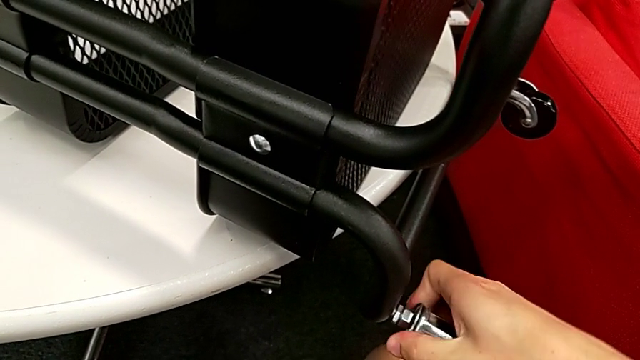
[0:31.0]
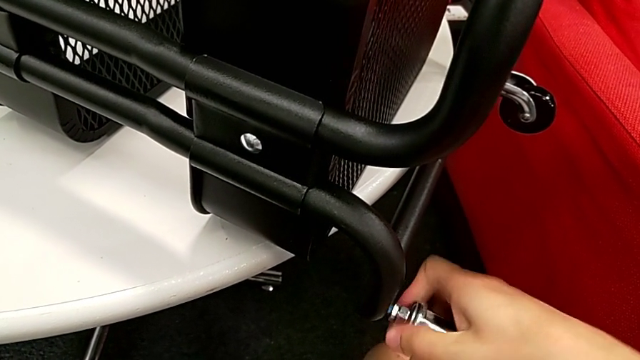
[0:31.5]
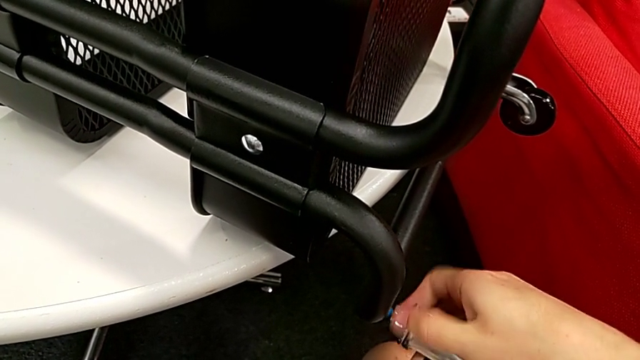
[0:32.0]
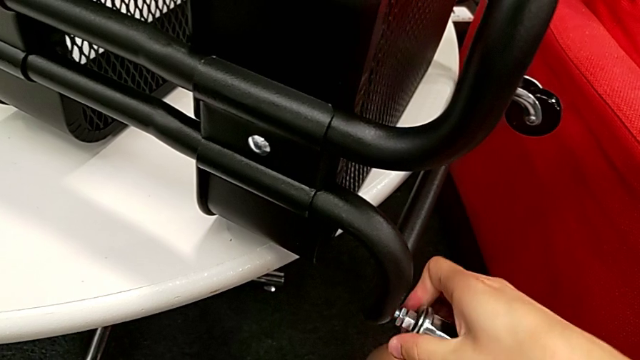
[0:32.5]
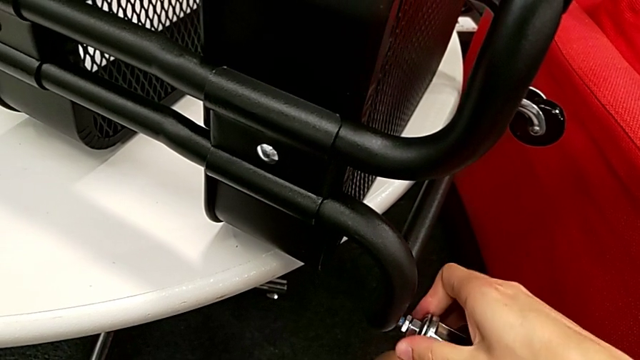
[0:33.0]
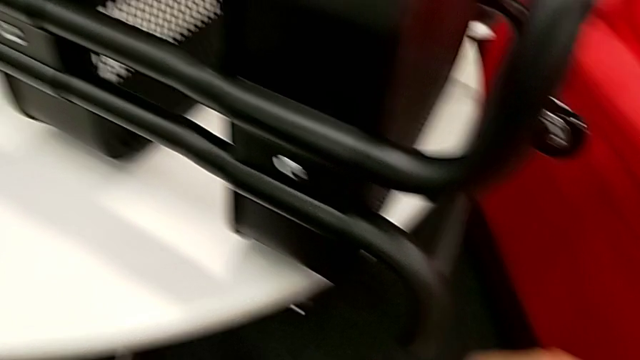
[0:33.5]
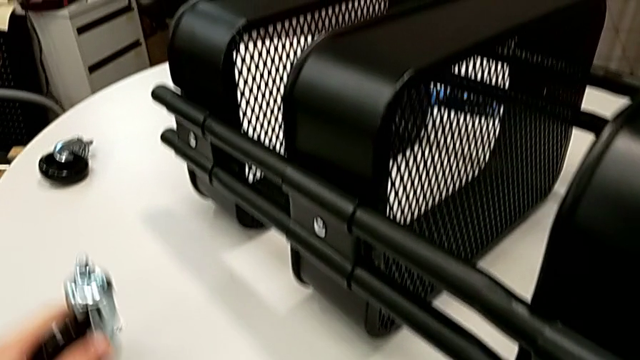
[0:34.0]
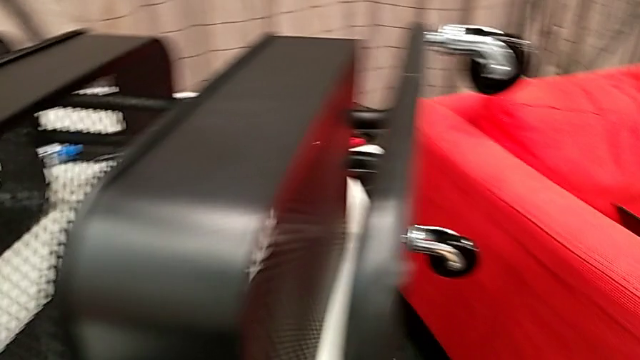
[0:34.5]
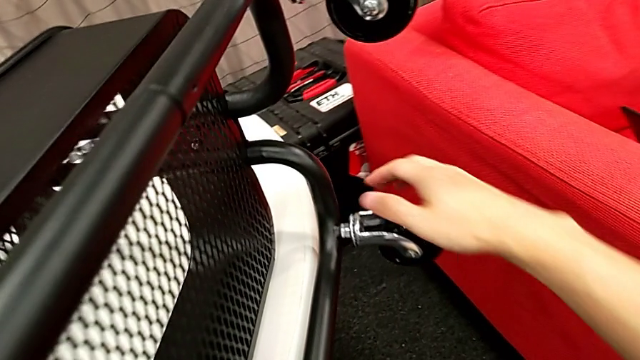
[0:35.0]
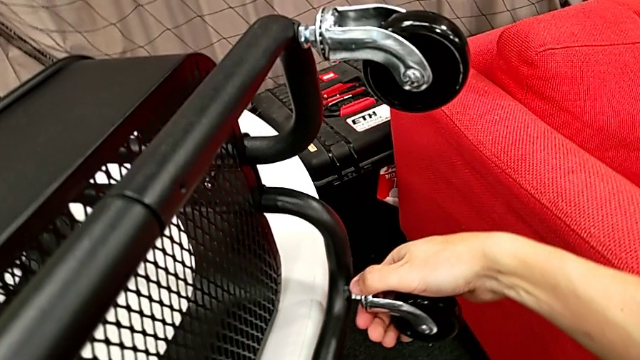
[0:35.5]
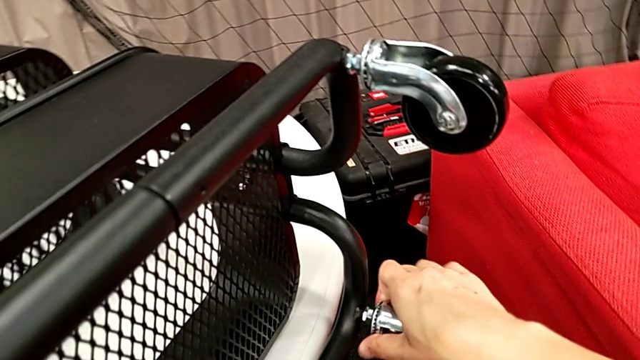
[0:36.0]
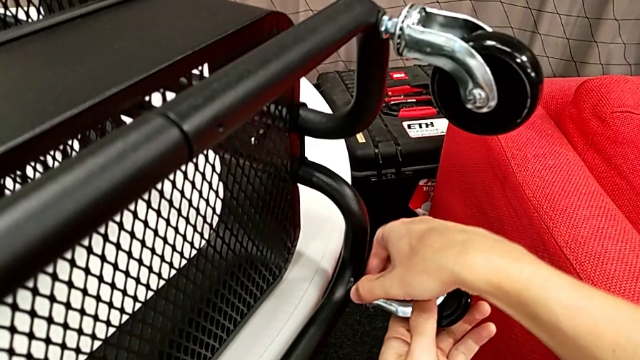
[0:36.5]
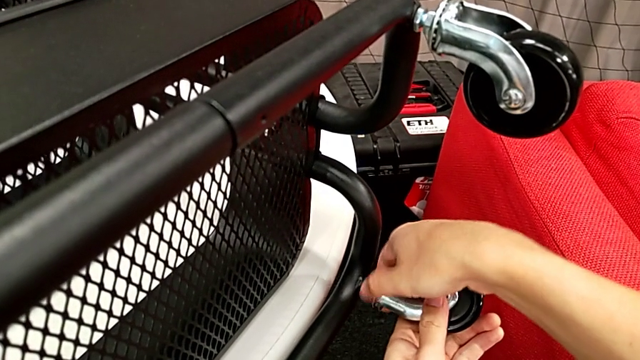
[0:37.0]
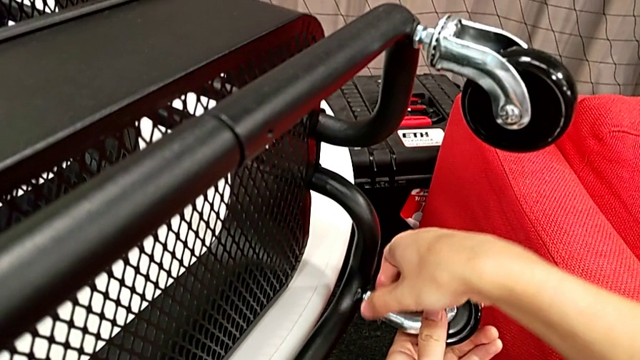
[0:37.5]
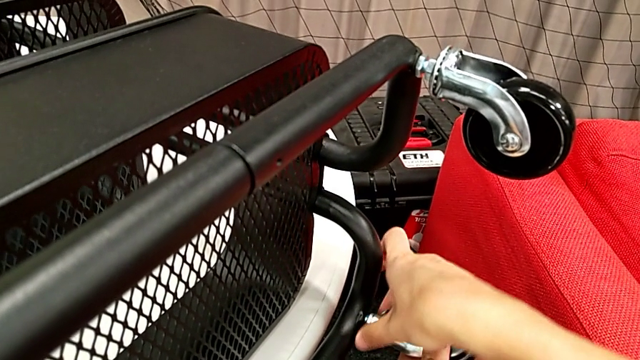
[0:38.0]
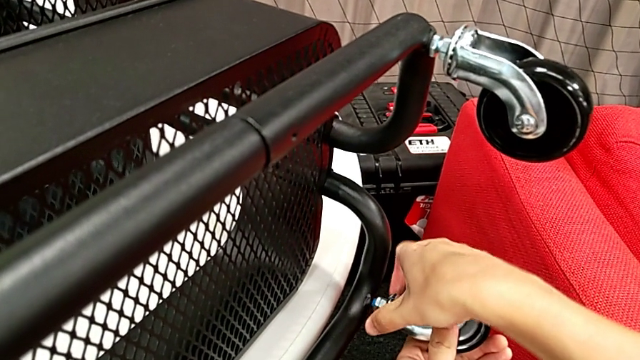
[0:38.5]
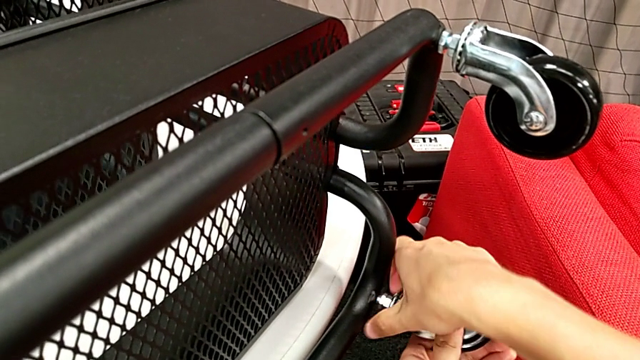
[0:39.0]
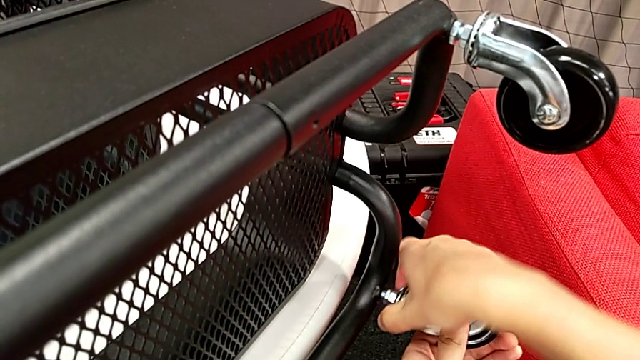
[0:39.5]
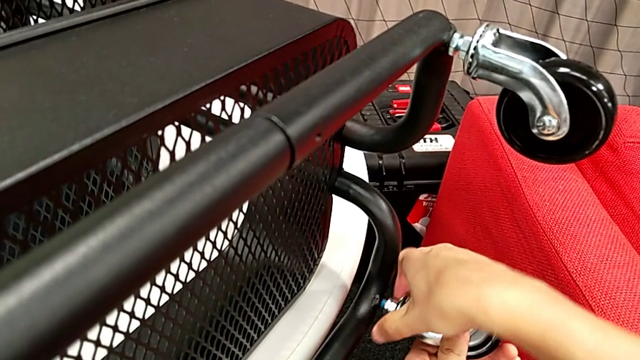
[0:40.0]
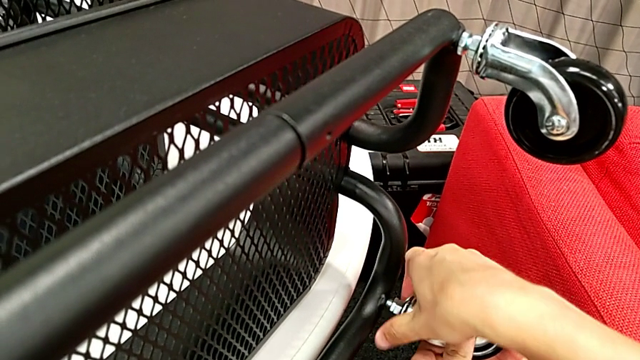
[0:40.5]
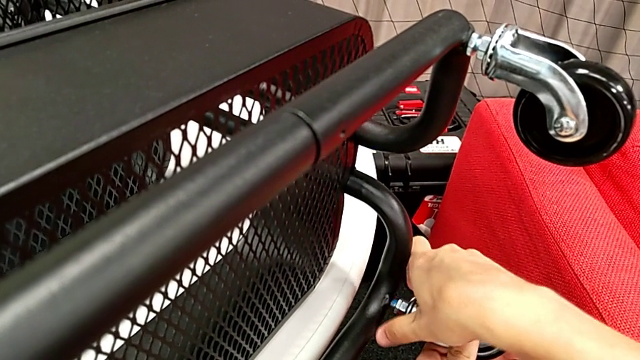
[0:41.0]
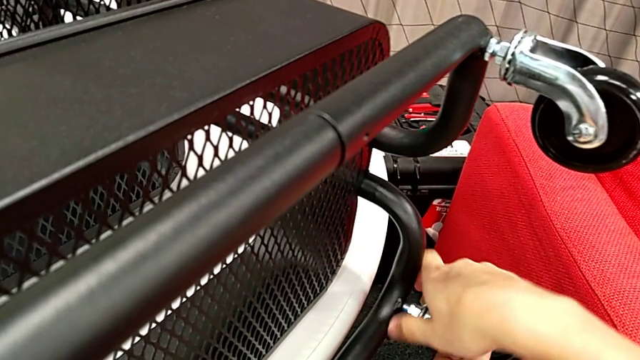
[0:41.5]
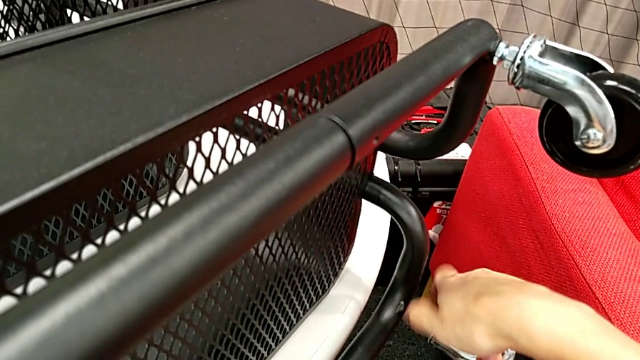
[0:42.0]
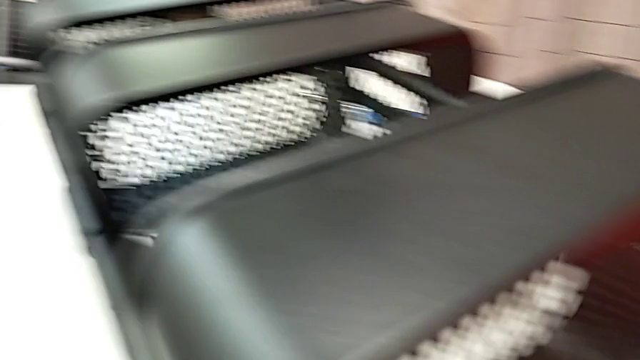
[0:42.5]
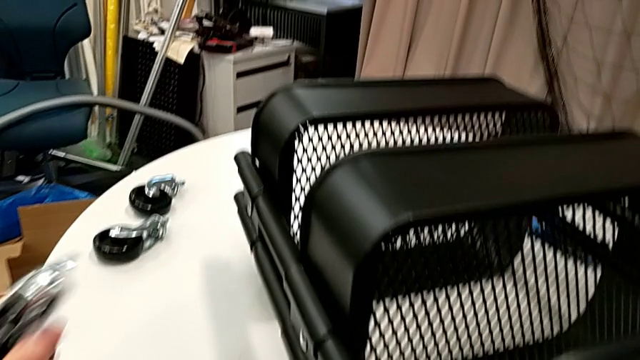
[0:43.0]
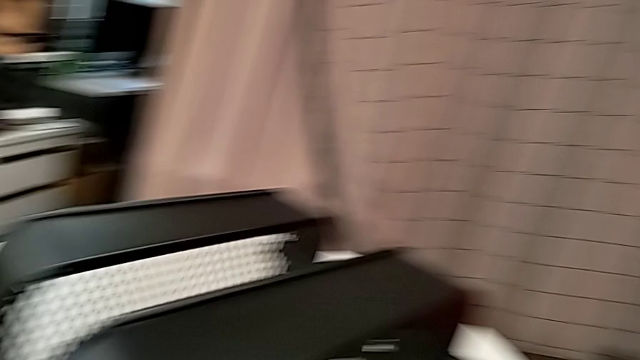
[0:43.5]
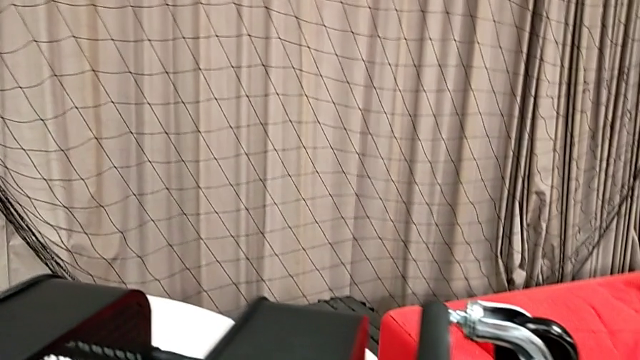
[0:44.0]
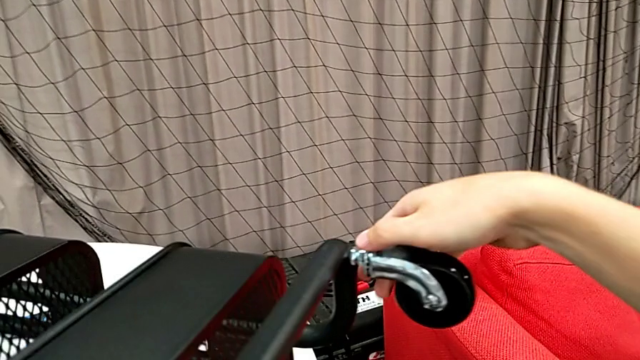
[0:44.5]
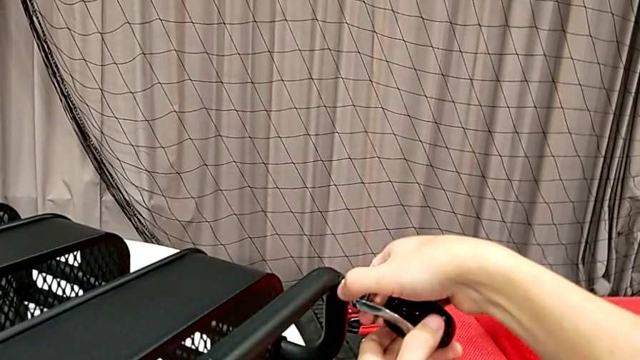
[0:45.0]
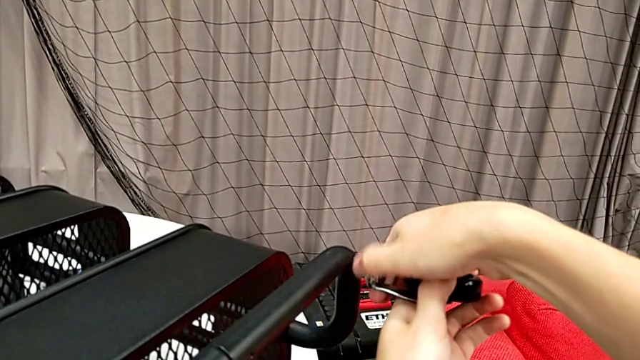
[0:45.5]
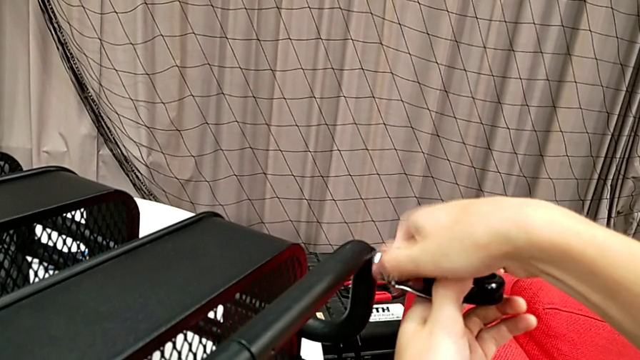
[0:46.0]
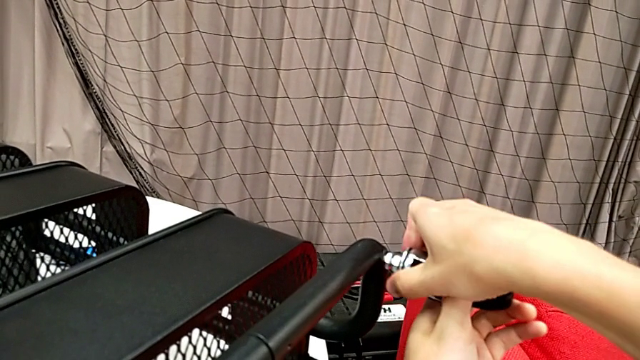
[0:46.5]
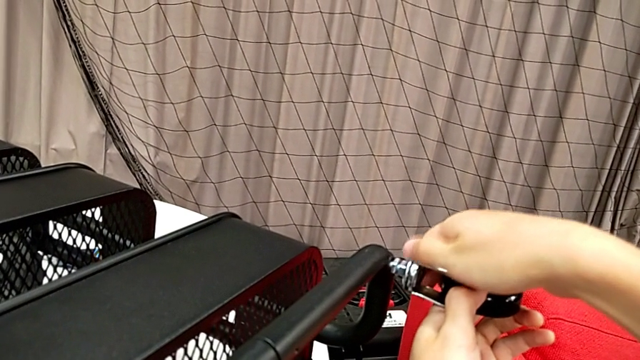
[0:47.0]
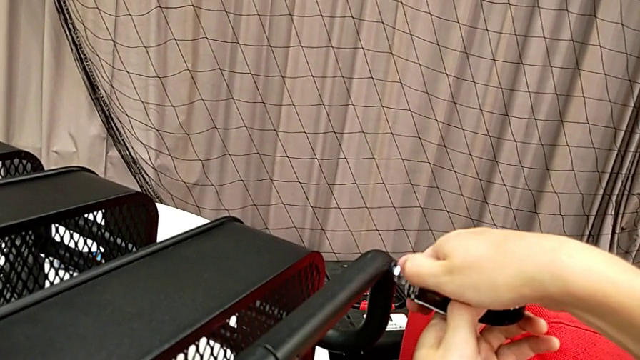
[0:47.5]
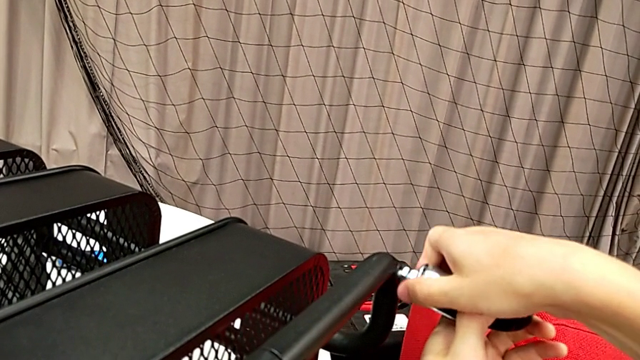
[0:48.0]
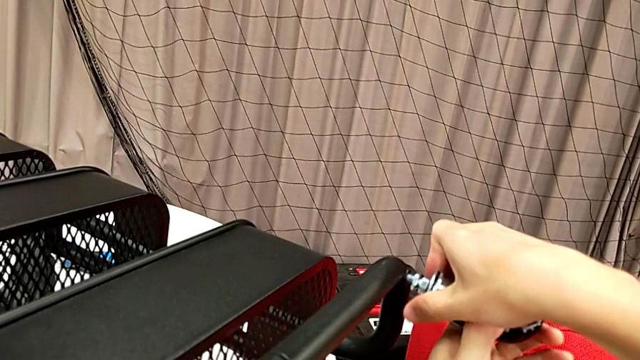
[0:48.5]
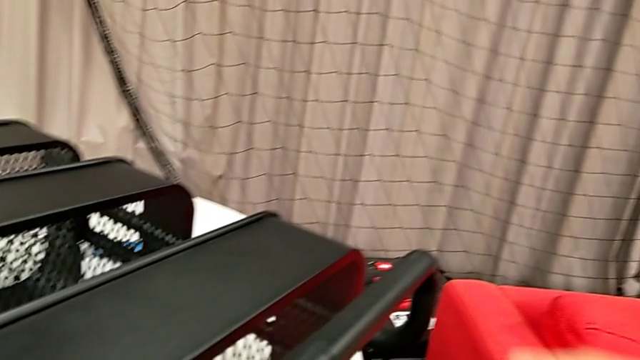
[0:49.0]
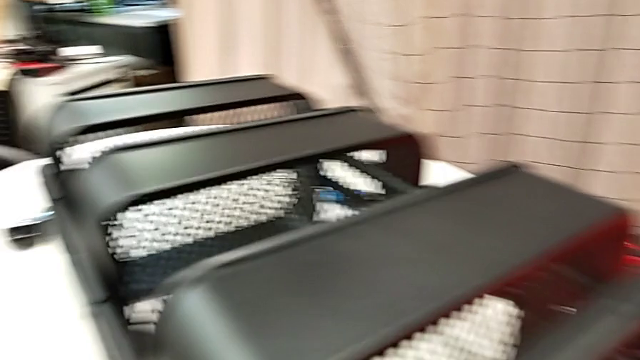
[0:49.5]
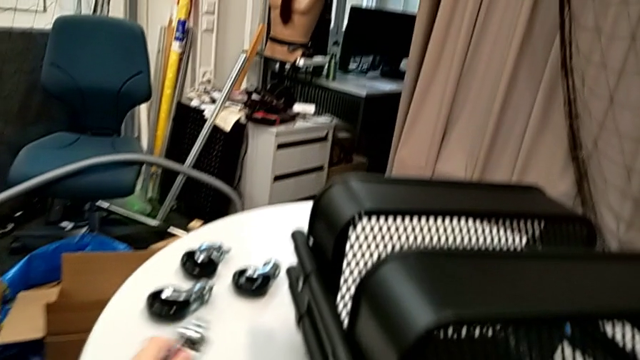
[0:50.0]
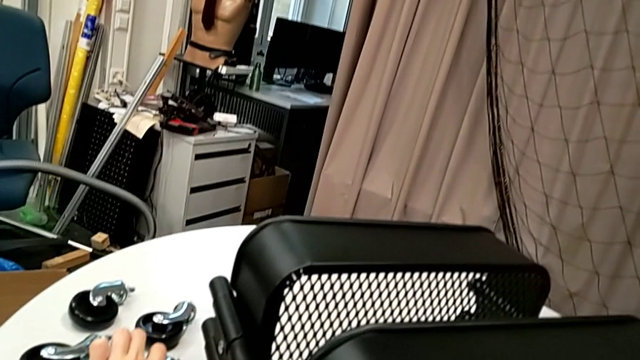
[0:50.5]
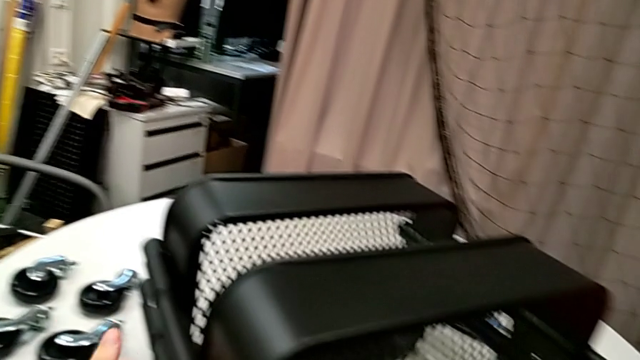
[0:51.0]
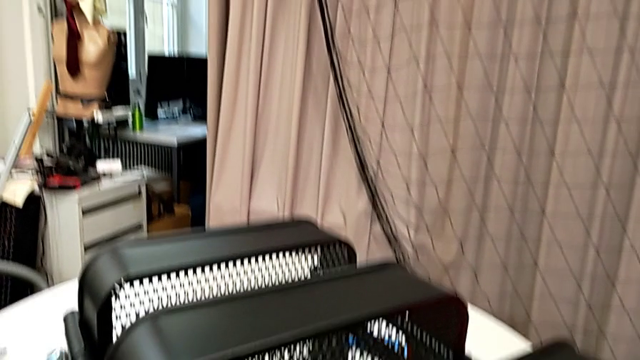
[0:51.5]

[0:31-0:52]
The camera wearer is disassembling the wheels. They unscrew the second wheel, place it, unscrew the third wheel, place it, unscrew the fourth wheel and place it.
